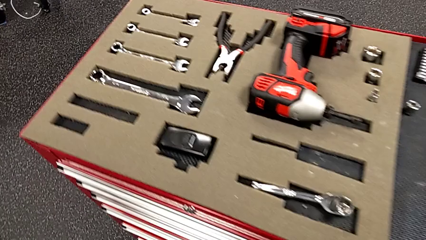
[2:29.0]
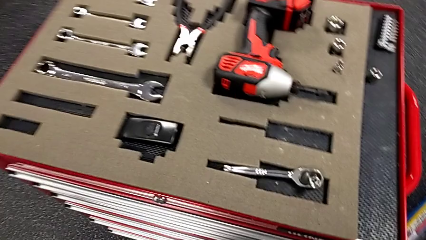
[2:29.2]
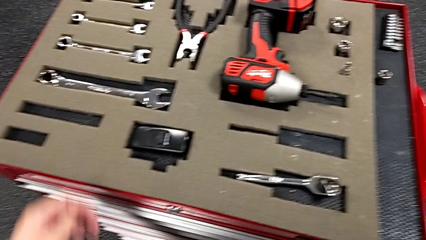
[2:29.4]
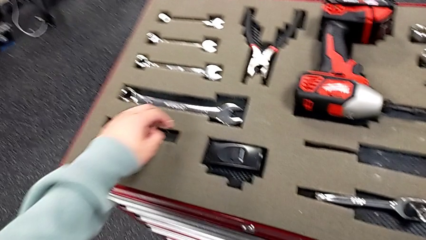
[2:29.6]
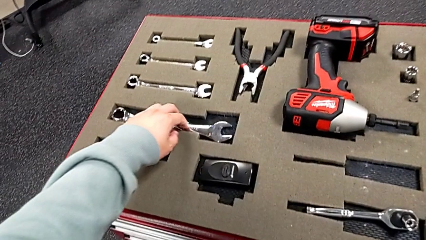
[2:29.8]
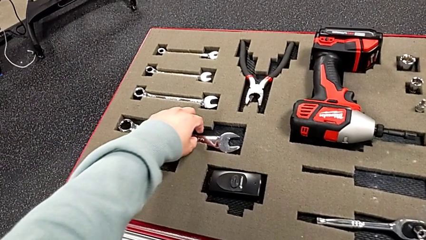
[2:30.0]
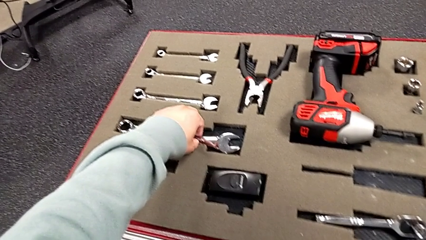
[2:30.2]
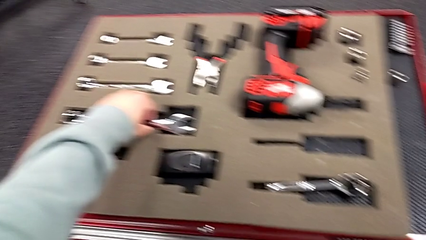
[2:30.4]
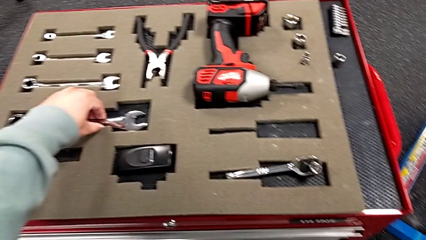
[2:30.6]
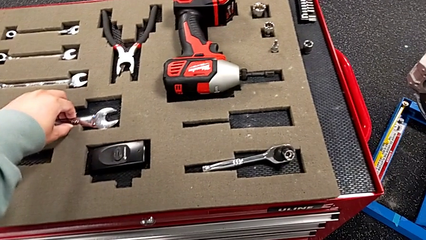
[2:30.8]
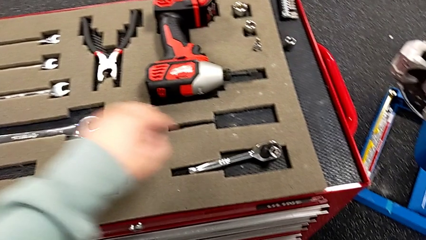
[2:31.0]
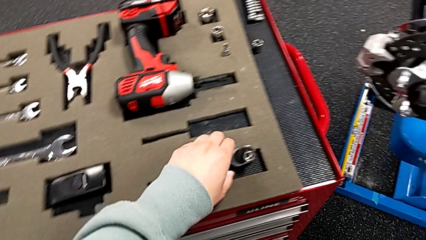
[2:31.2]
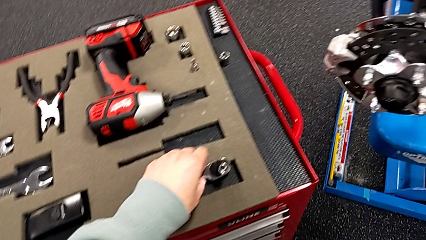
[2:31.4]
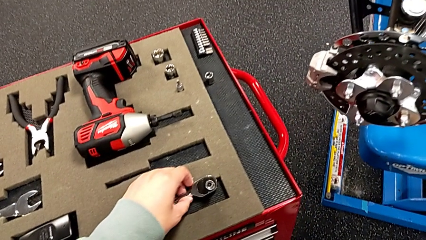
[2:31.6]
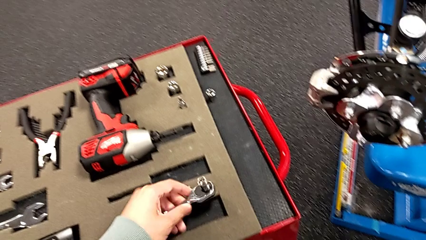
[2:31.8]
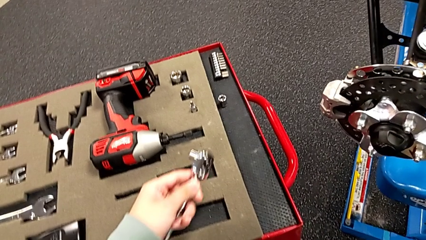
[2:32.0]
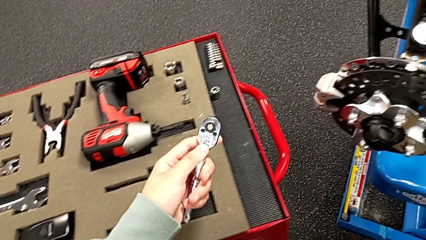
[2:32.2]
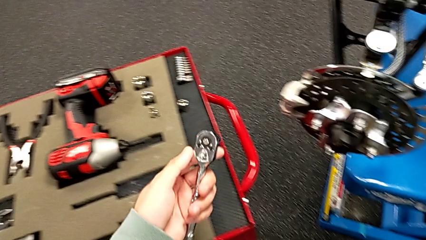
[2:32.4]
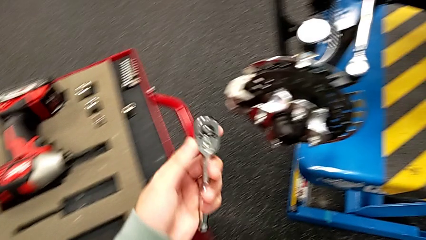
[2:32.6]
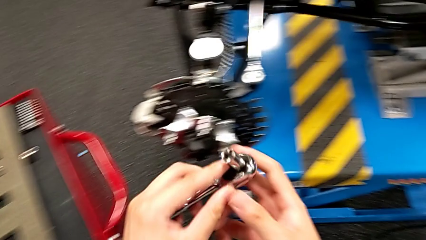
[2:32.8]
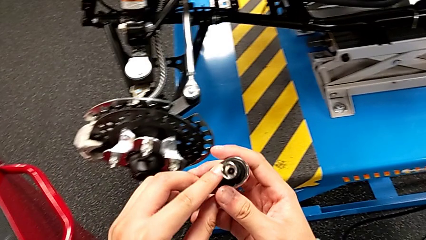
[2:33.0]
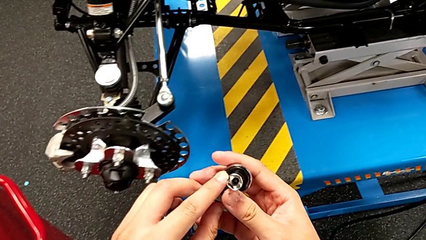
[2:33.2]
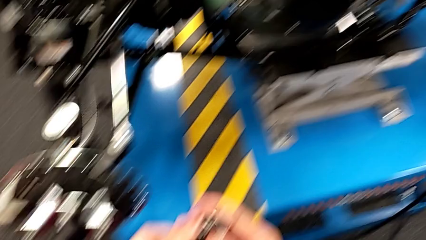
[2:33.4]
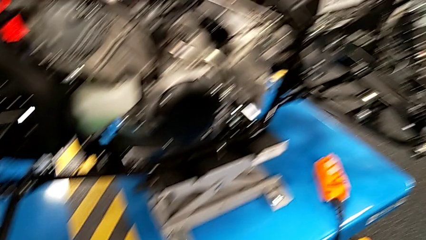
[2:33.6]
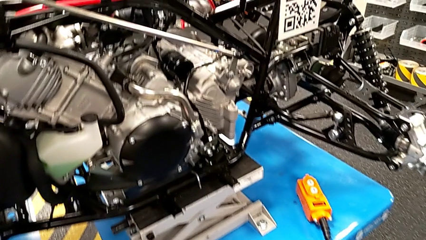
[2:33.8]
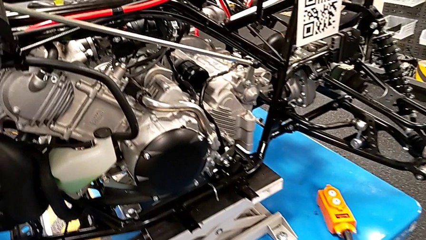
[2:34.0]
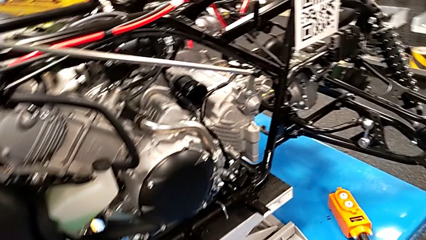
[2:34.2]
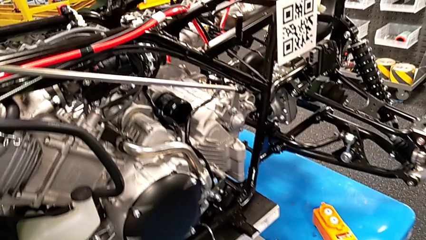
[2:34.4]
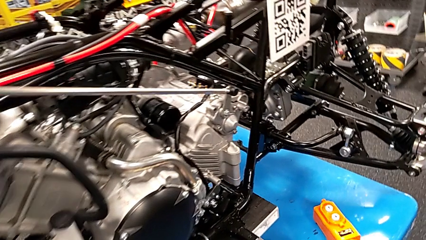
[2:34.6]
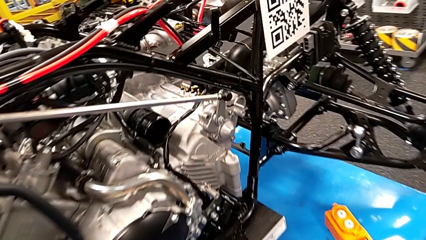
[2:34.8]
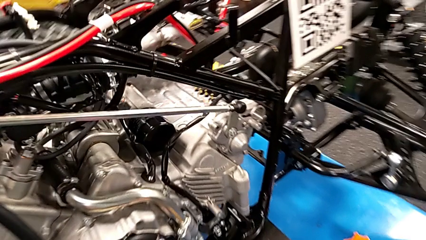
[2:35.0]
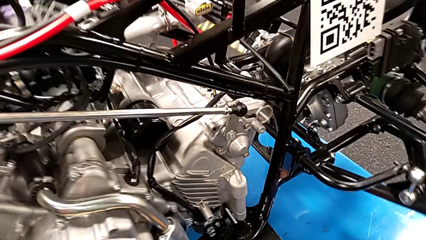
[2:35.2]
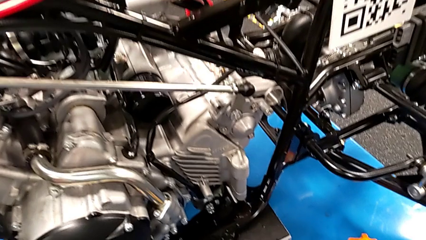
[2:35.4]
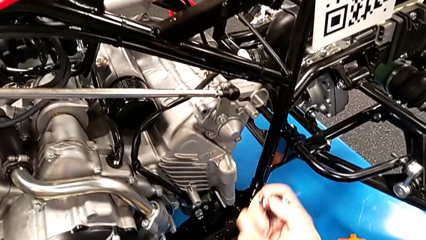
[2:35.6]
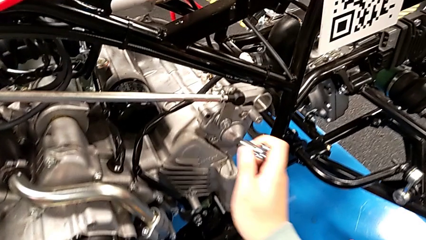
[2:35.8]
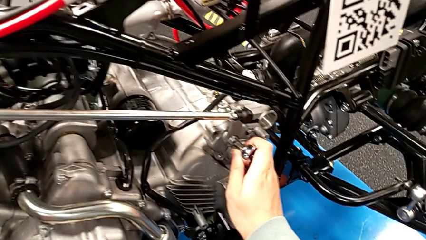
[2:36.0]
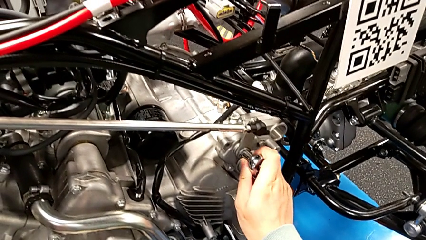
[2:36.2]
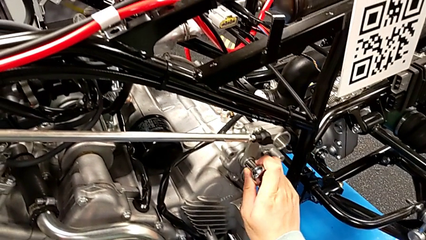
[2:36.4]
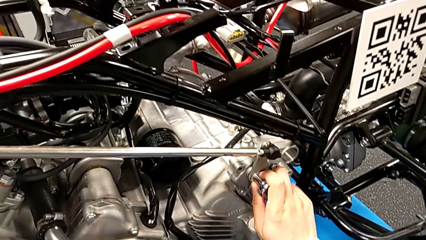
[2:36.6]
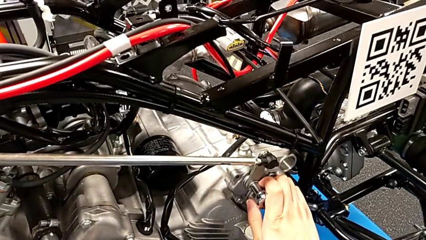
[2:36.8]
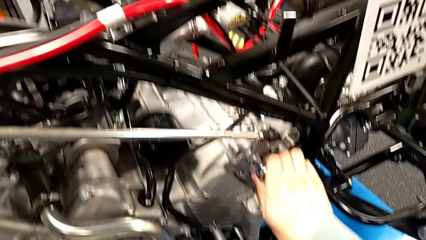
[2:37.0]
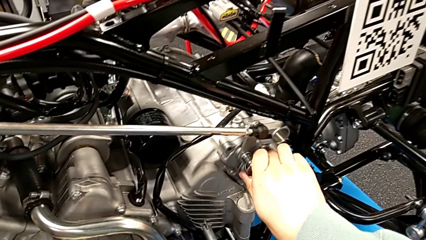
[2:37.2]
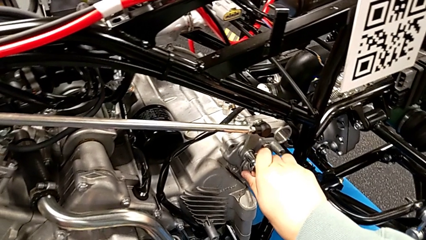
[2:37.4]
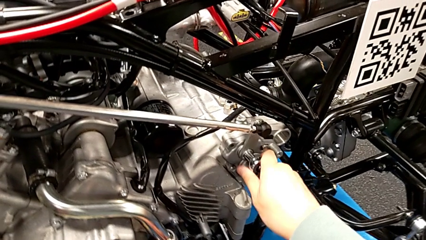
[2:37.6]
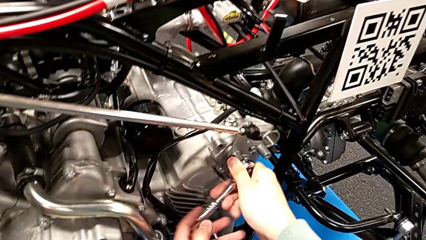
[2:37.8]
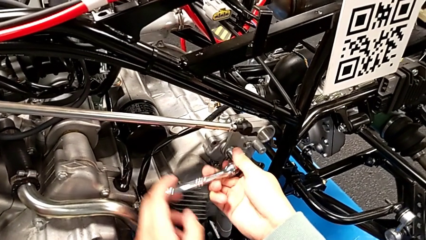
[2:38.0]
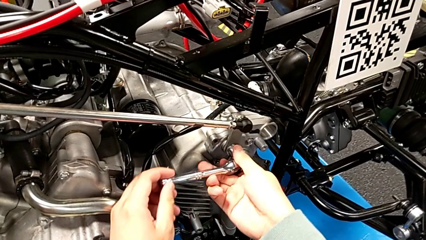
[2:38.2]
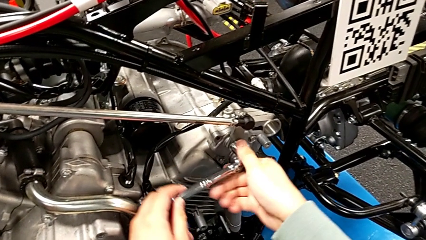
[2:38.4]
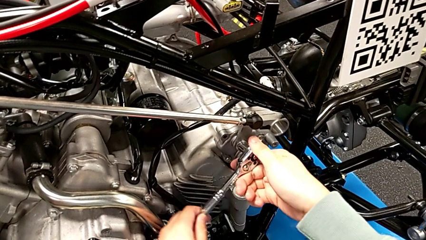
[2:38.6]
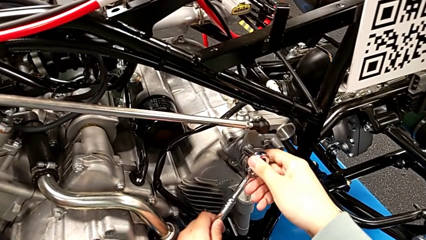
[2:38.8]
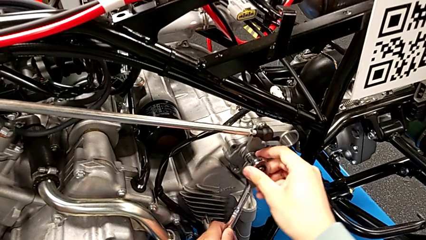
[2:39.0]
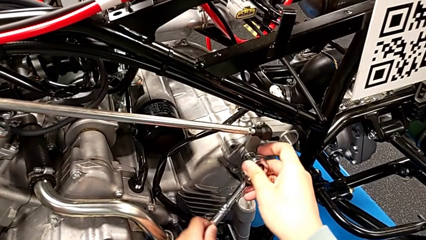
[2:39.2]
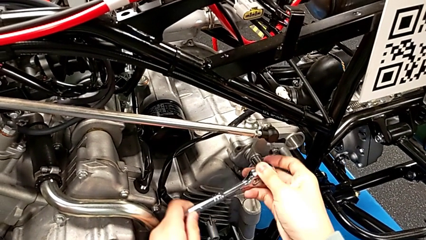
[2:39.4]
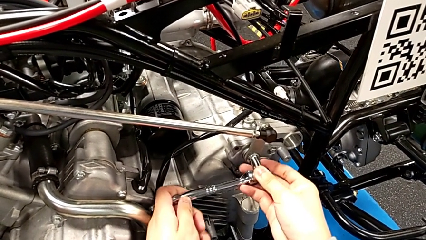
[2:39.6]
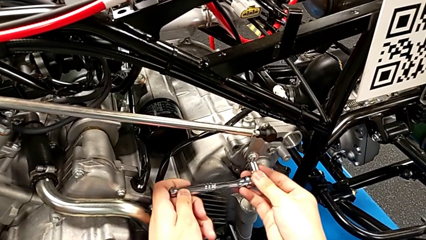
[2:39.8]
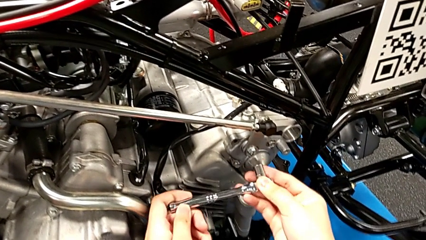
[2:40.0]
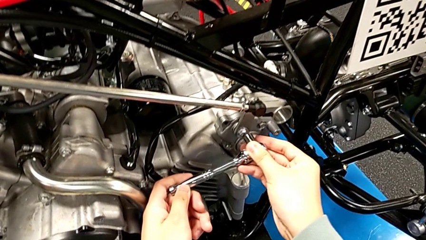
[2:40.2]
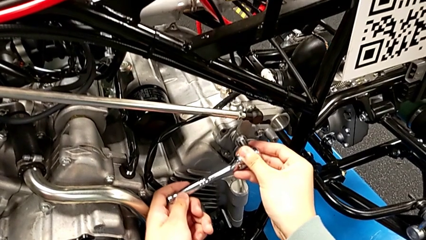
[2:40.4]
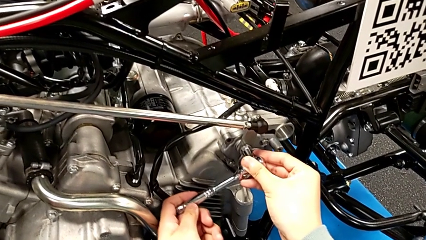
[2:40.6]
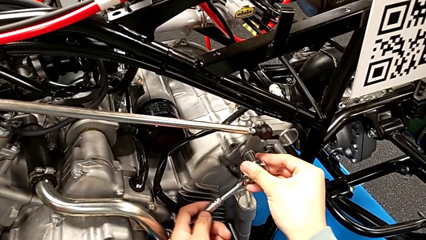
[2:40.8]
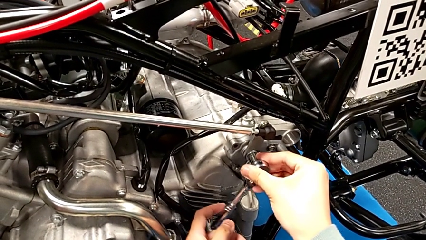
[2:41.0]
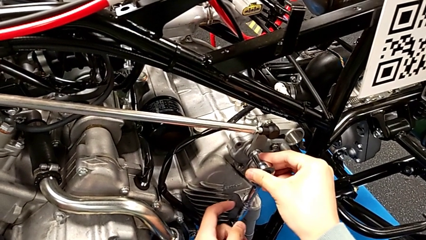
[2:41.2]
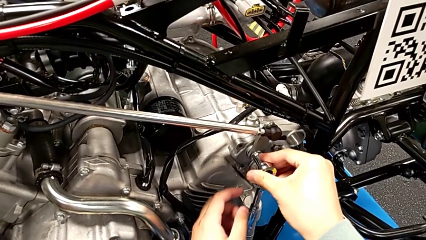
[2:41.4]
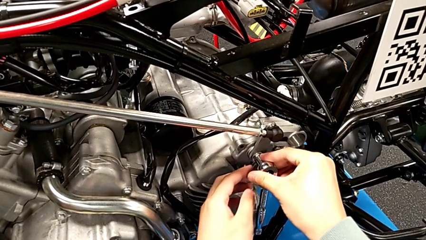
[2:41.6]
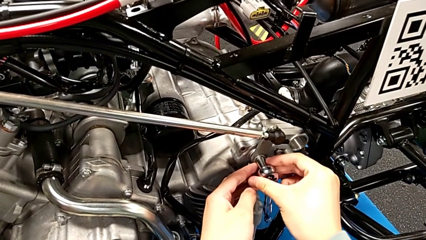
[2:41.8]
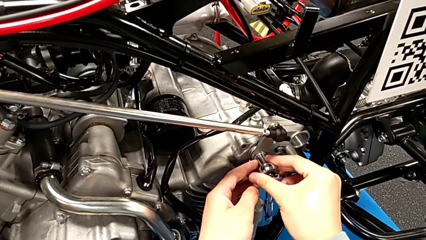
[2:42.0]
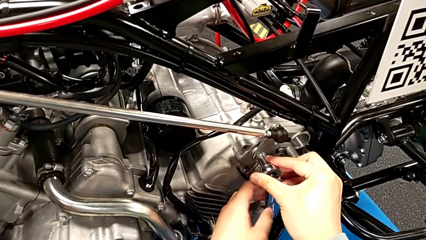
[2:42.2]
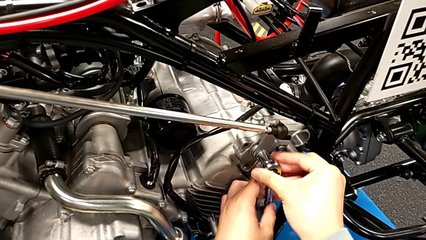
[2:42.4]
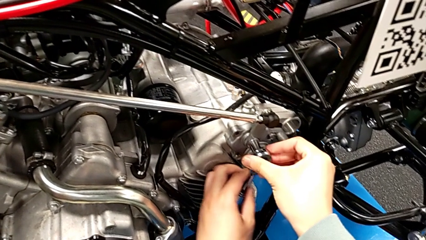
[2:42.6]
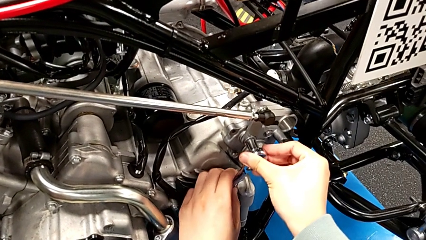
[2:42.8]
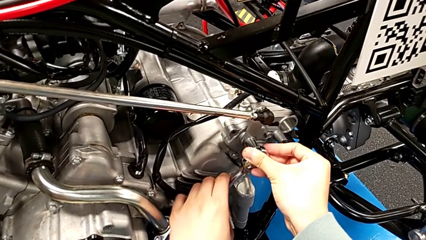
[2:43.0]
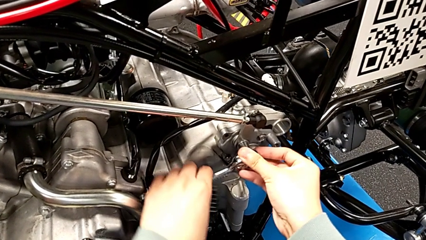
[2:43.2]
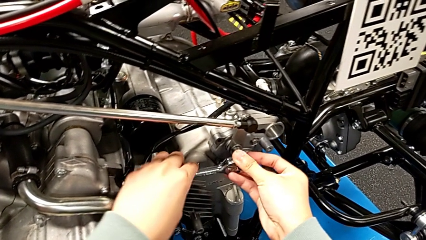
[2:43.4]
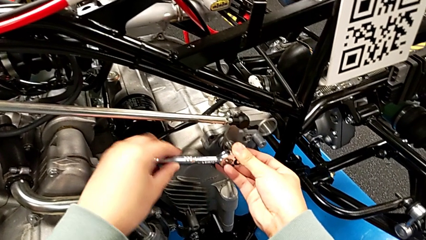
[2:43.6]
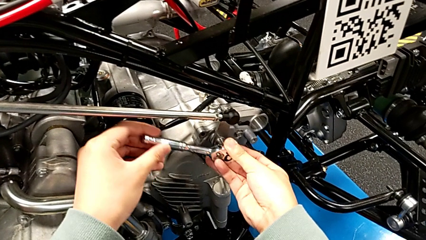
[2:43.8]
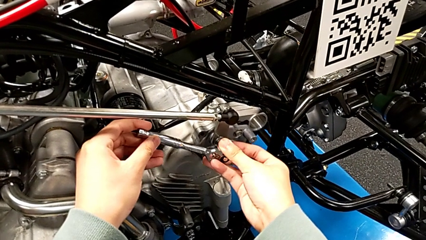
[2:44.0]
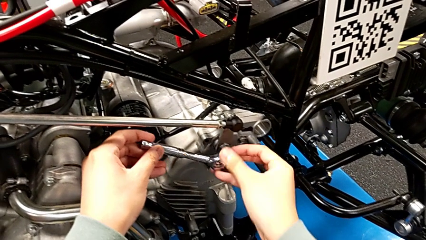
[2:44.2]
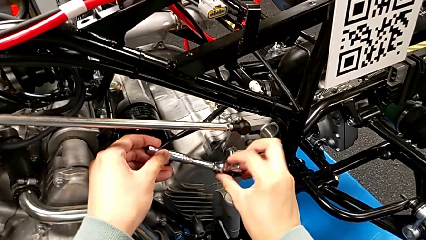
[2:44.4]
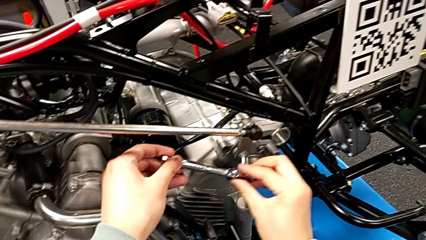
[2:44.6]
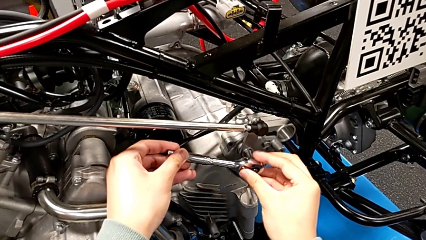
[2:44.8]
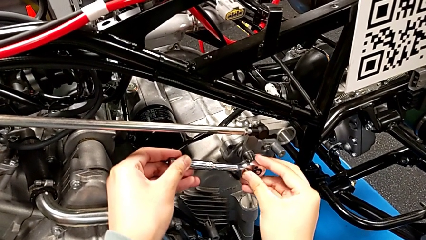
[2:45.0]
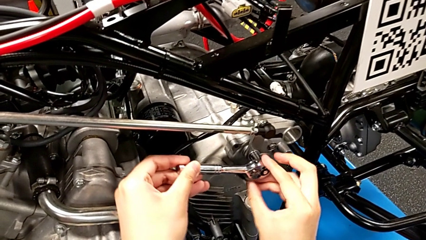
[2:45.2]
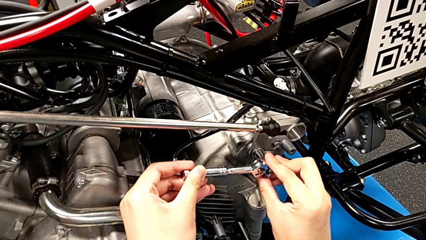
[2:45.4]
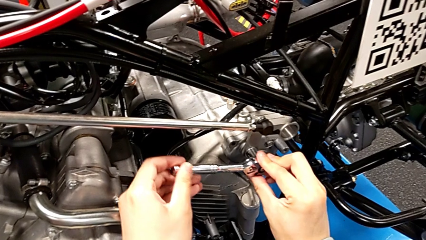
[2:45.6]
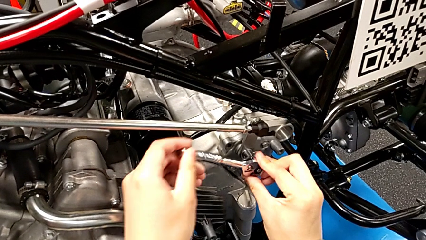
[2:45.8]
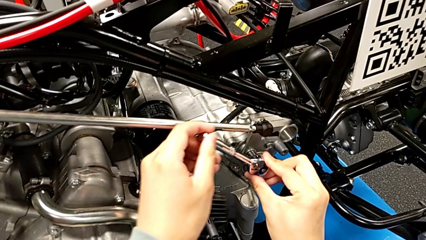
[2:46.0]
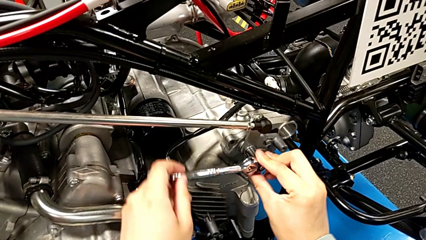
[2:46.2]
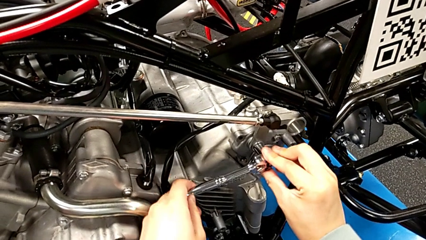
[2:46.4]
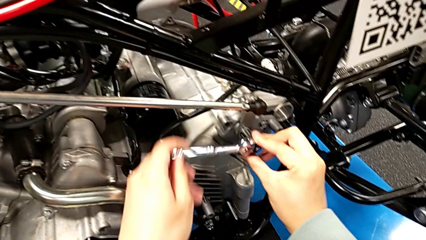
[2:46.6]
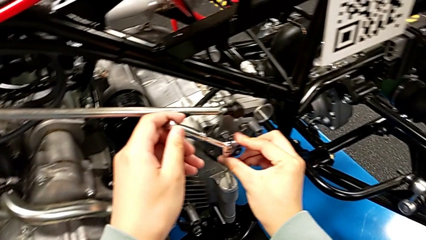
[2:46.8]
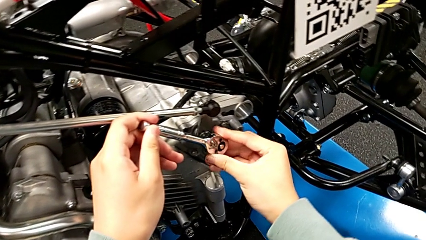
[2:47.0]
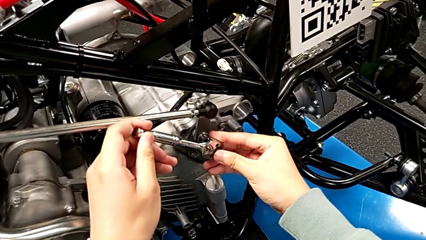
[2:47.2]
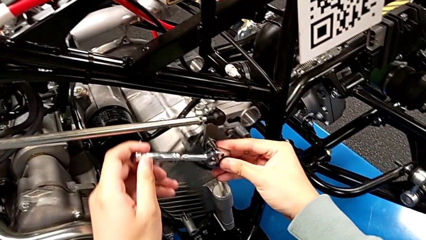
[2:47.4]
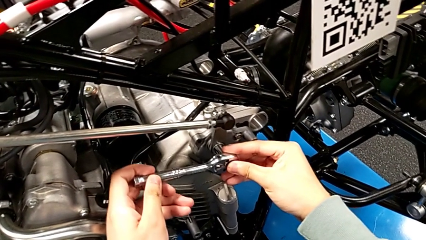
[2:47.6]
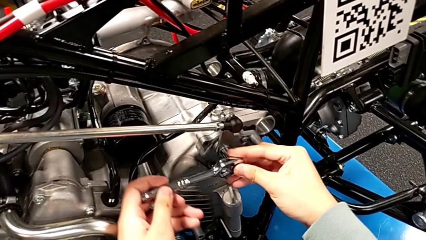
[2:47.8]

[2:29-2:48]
The camera wearer is screwing the bolt. They wrongly grab the wrong spanner wrench, grab the ratchet and begin to wrongly rotate it.
